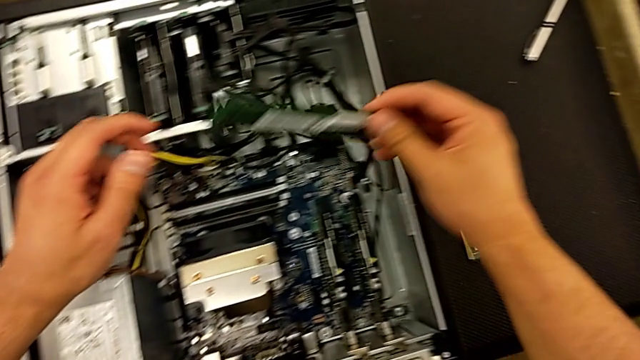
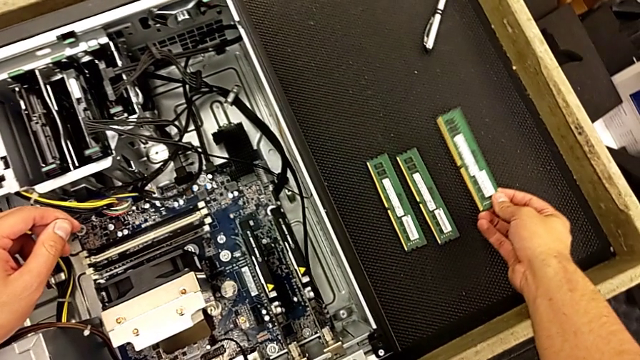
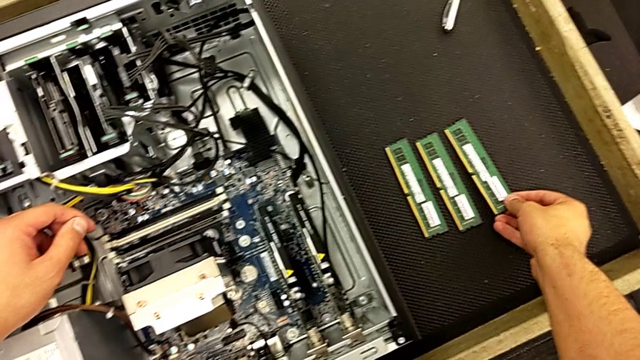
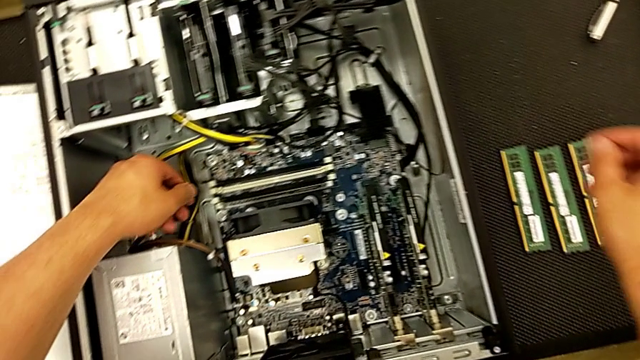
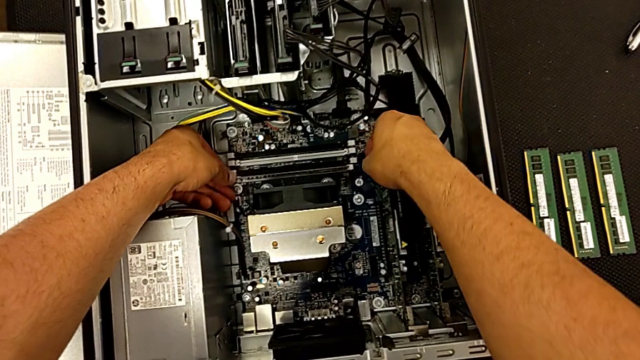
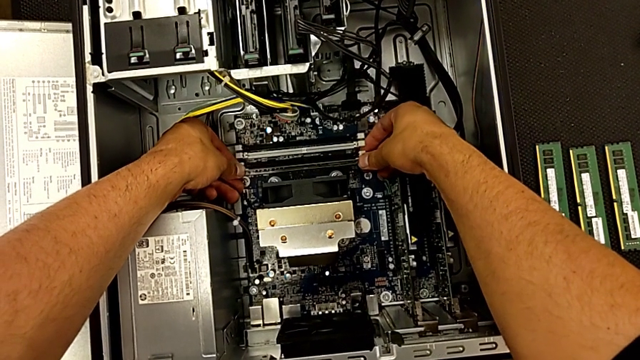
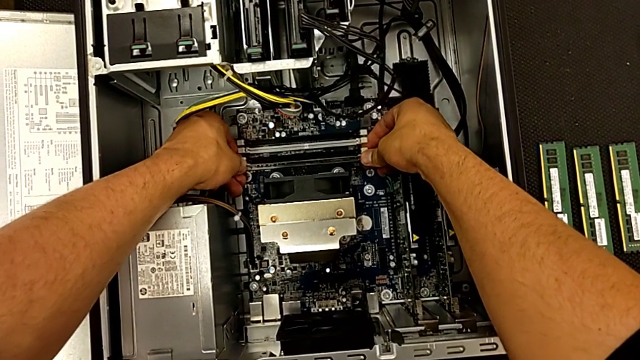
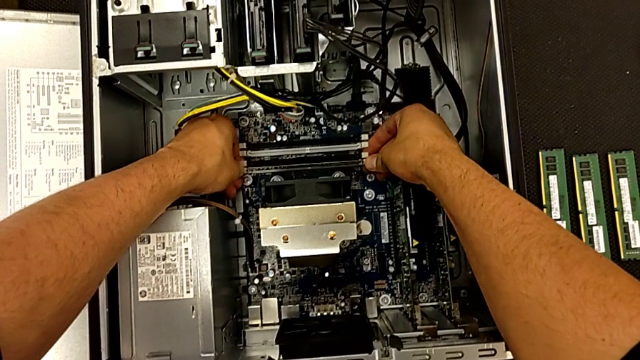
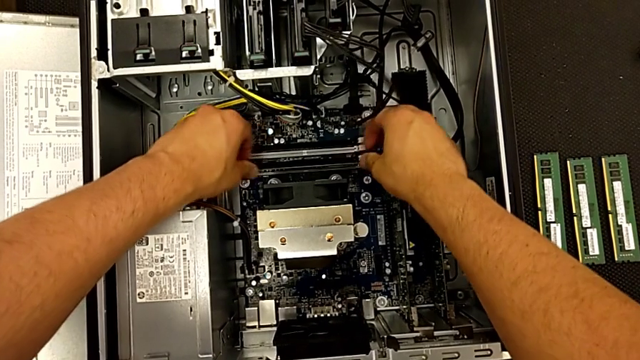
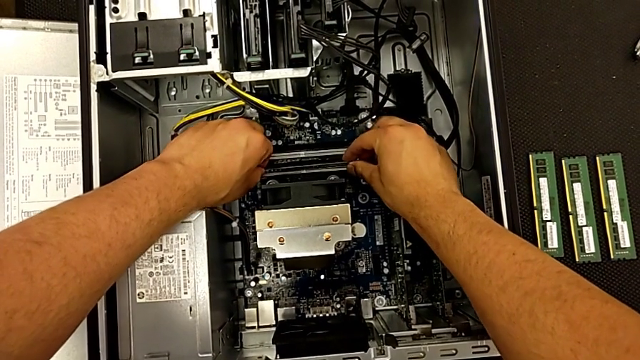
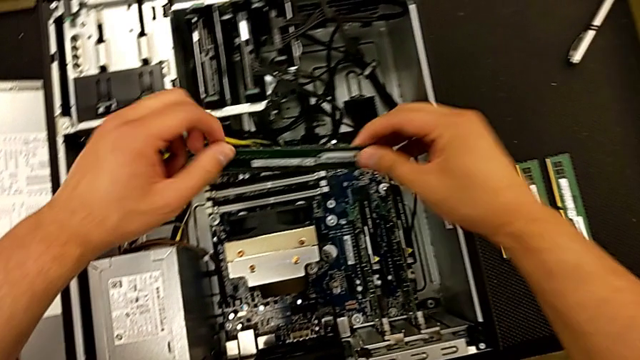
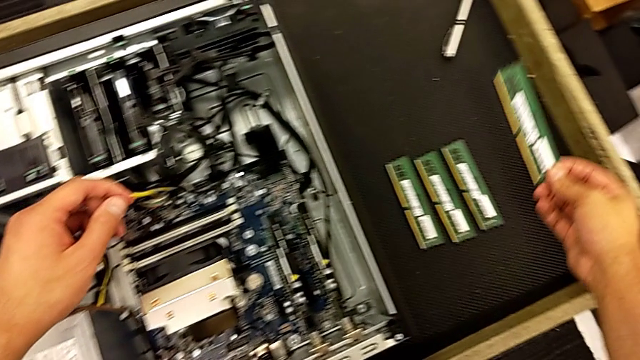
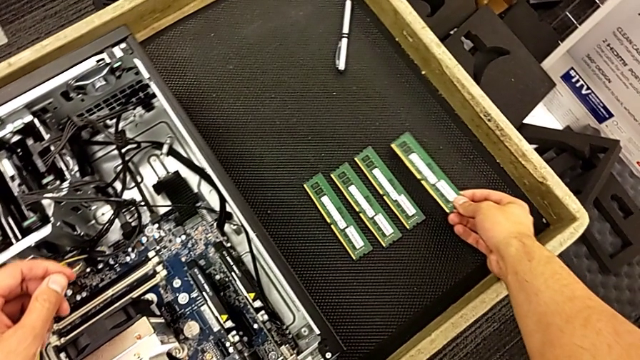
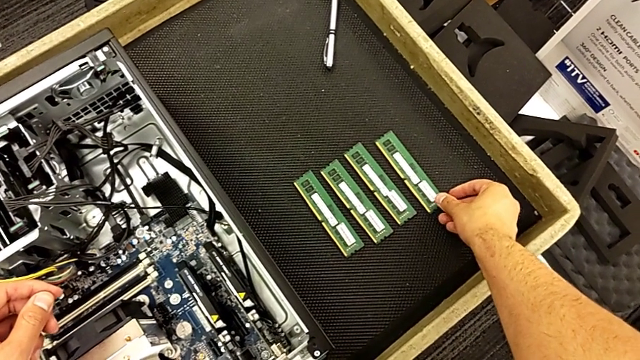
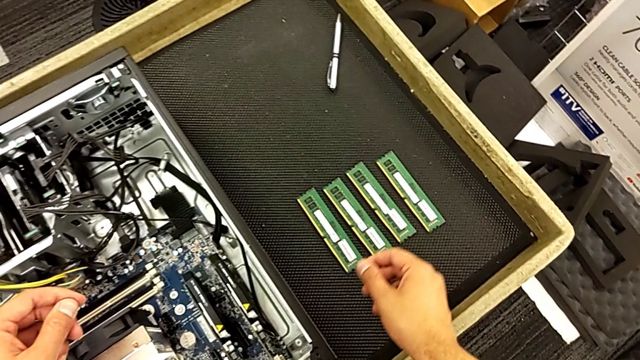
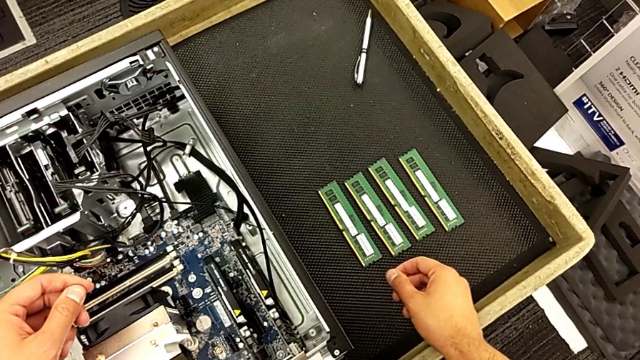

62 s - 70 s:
The camera wearer is disassembling the RAM from the computer tower. They grab the third RAM, place it, press the release button, grab the fourth RAM and place it.

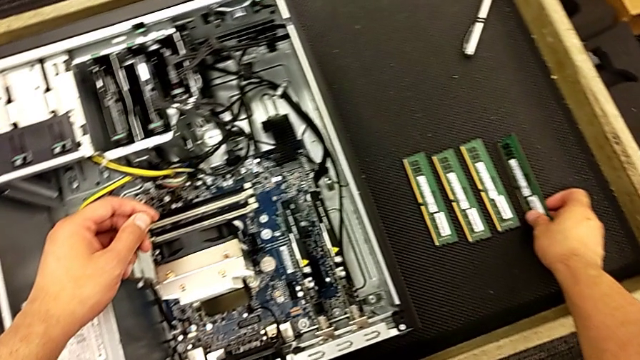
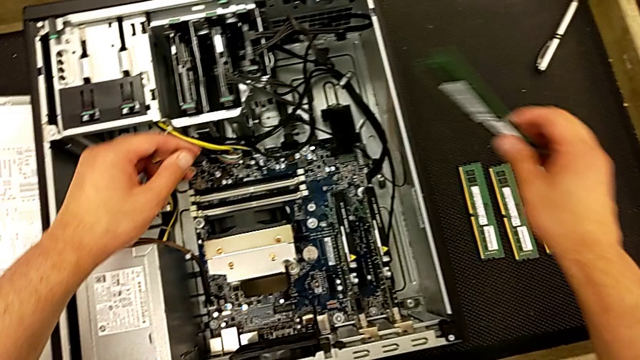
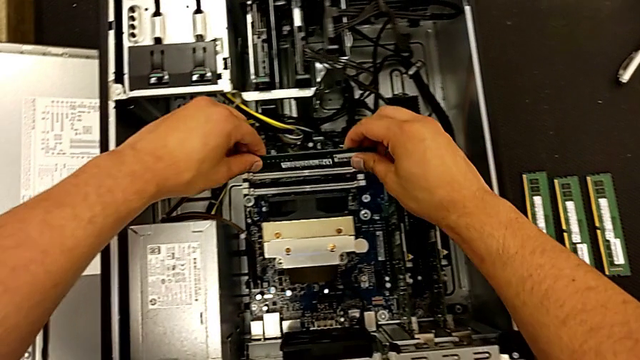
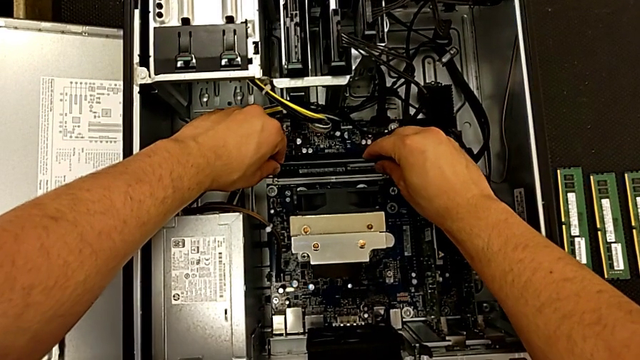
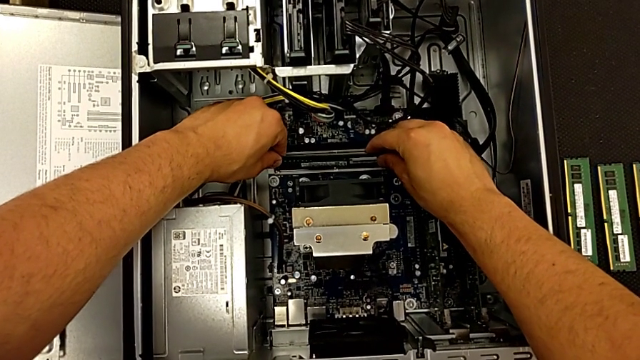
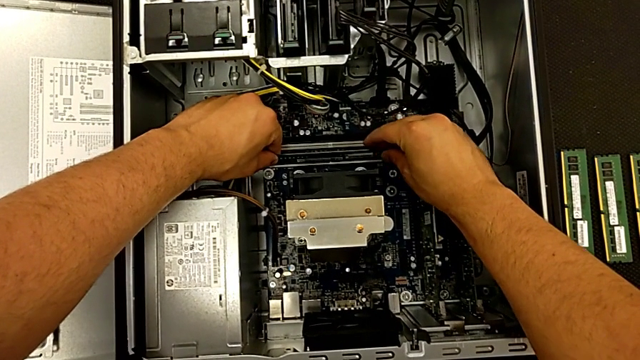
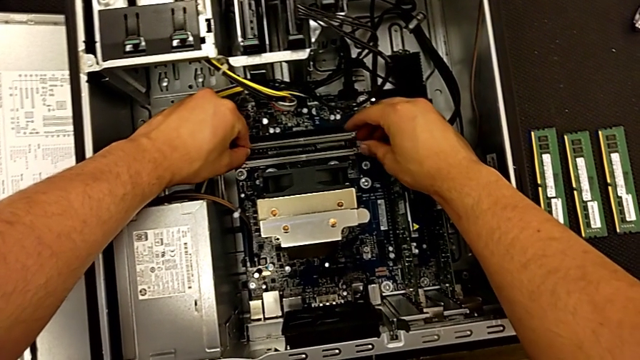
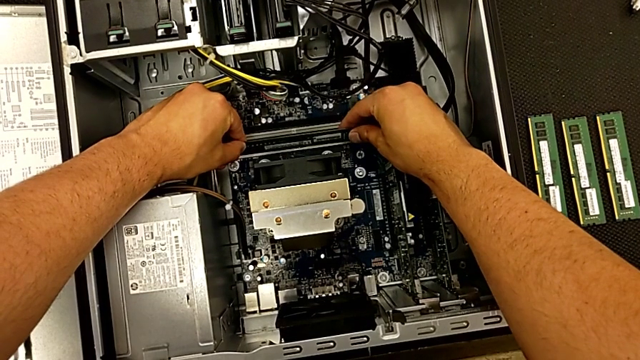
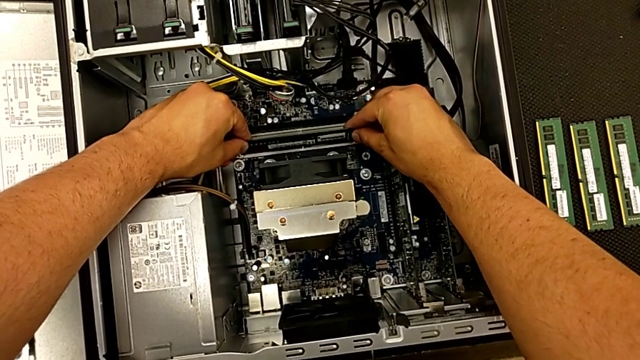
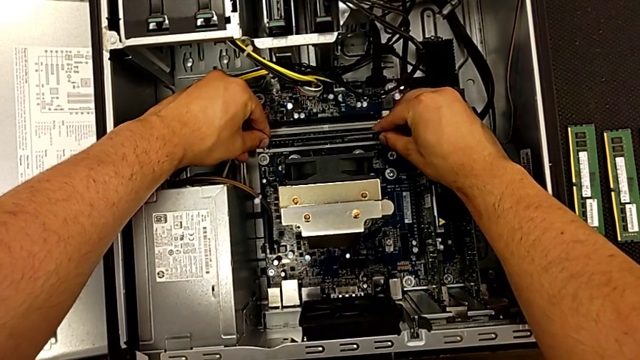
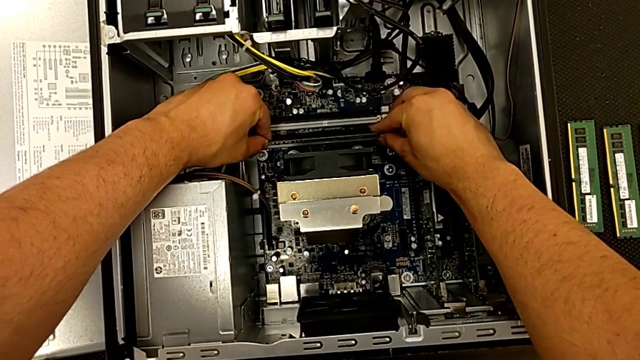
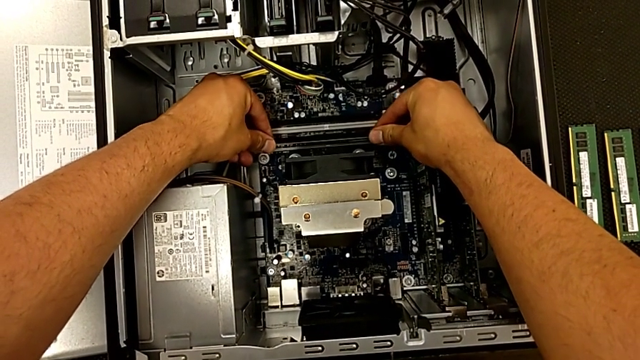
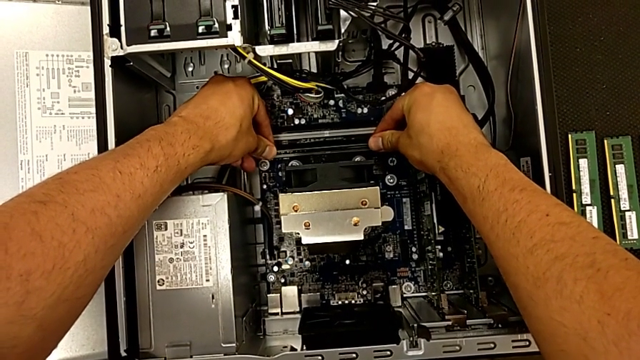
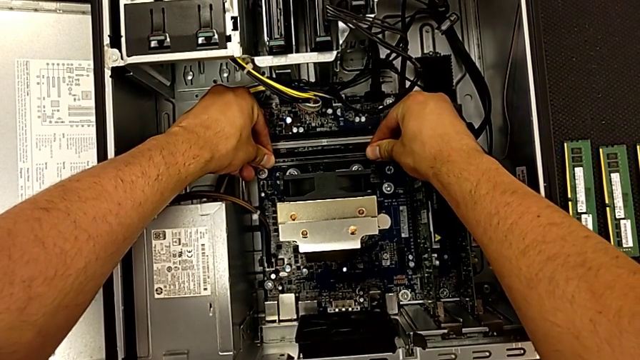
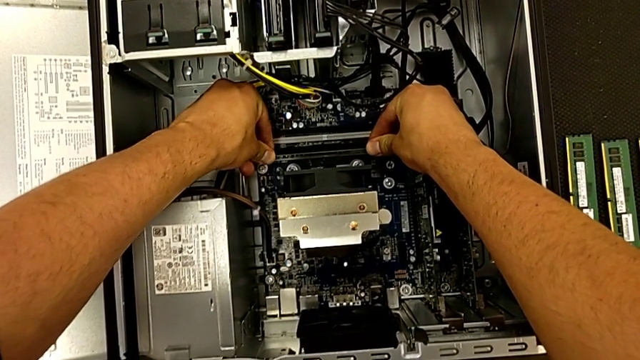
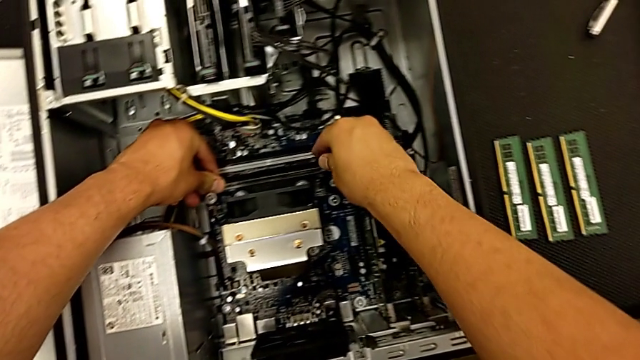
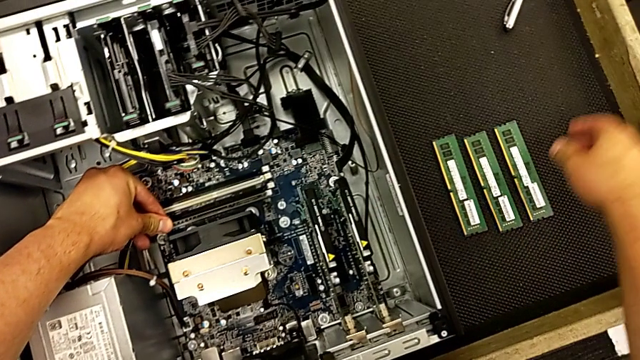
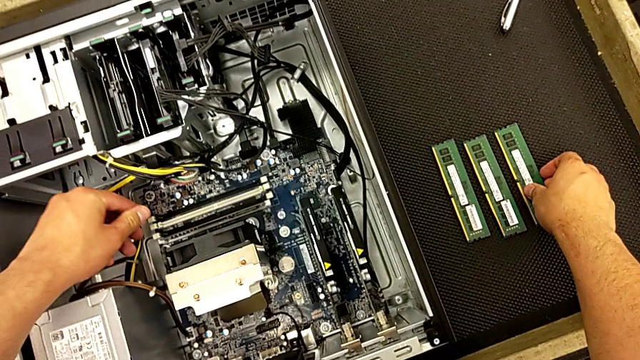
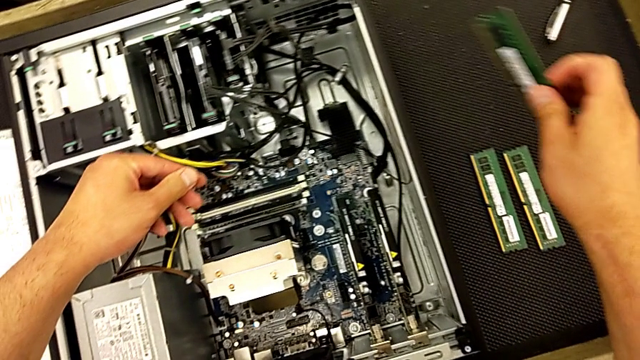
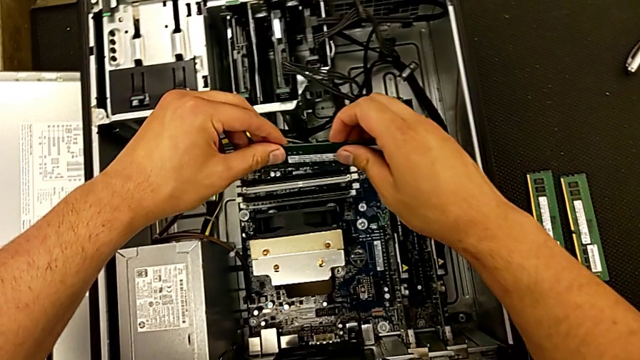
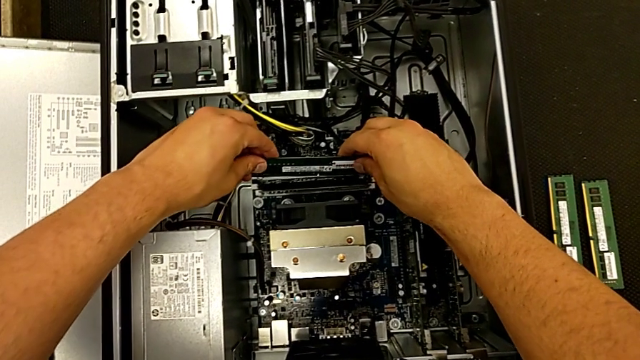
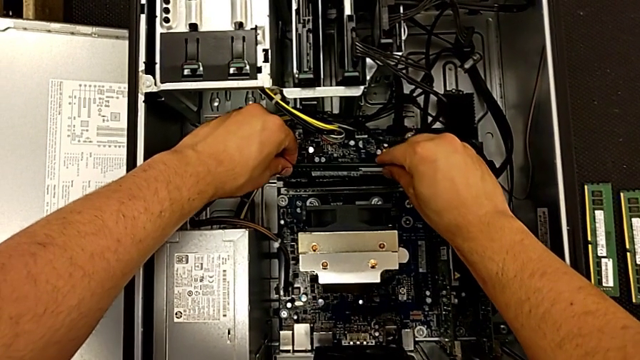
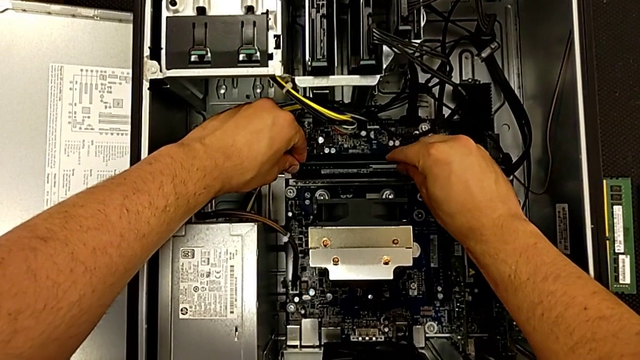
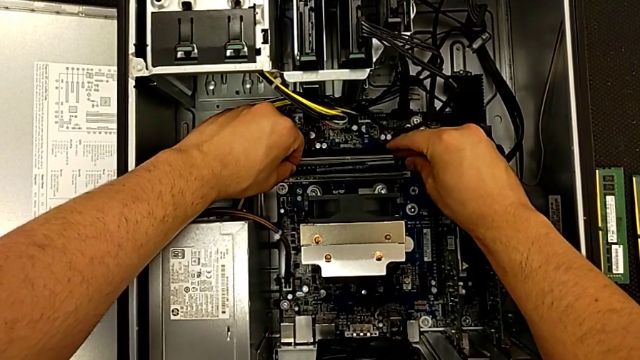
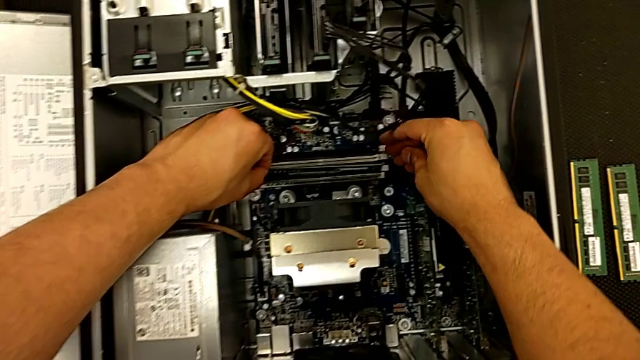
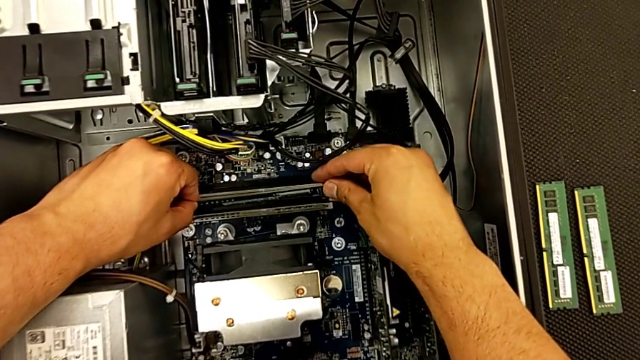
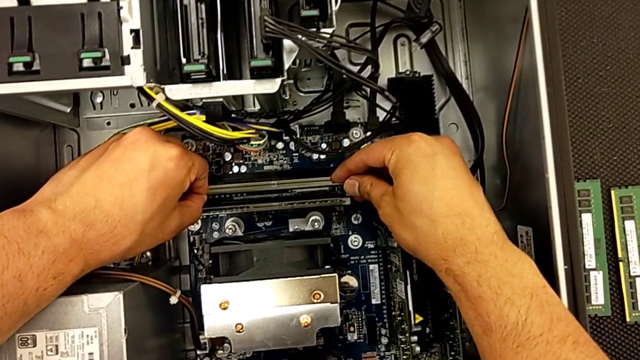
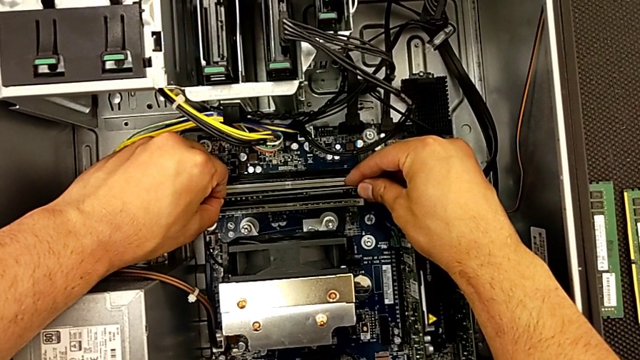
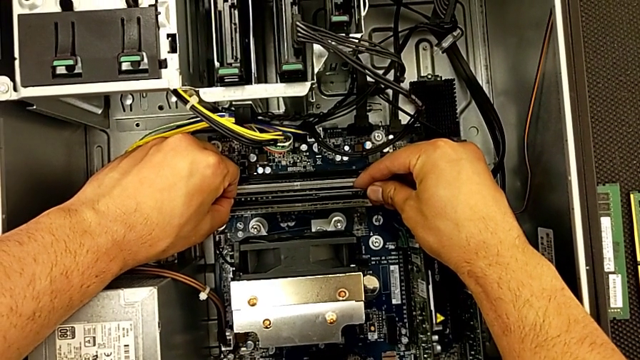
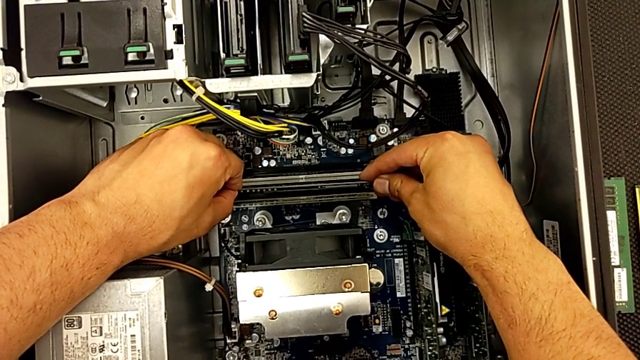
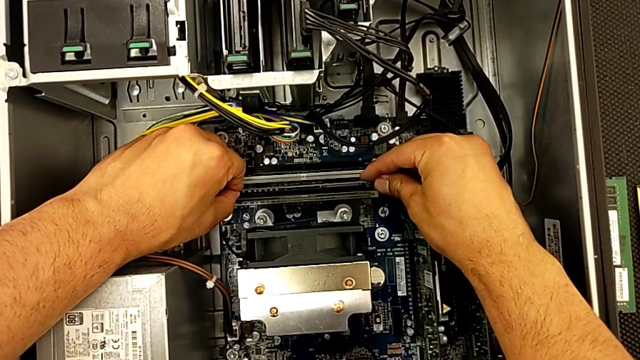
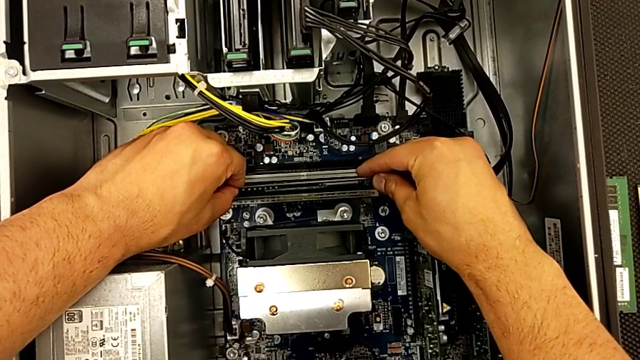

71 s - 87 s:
The camera wearer is inserting the RAM into the computer. They grab the first RAM, insert it, grab the second RAM and begin to insert it.
